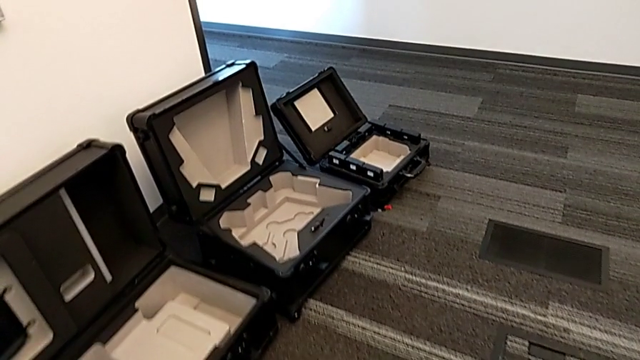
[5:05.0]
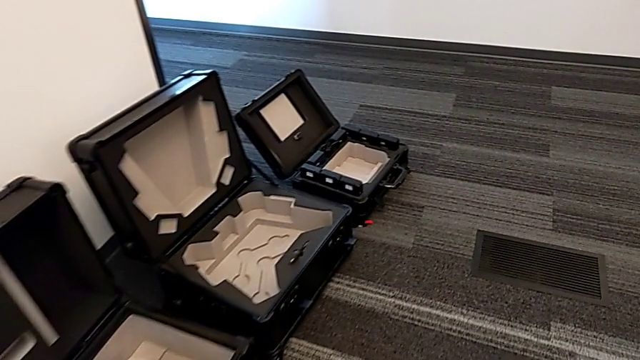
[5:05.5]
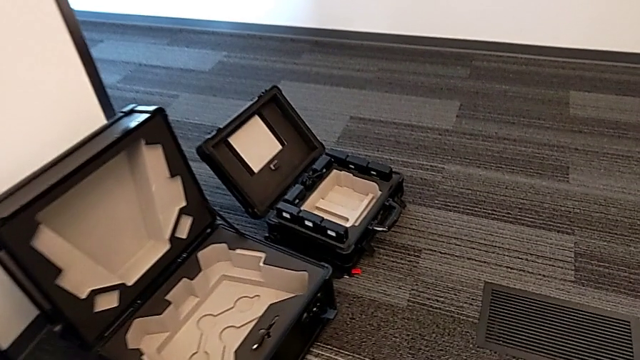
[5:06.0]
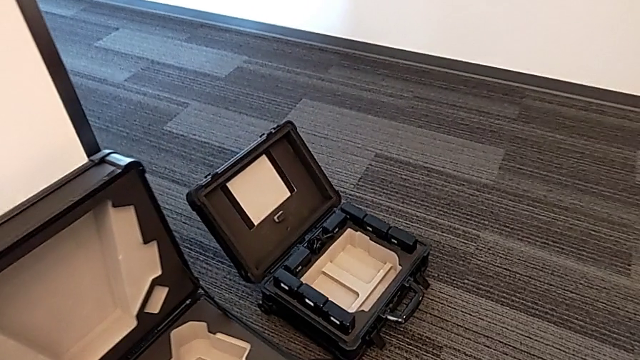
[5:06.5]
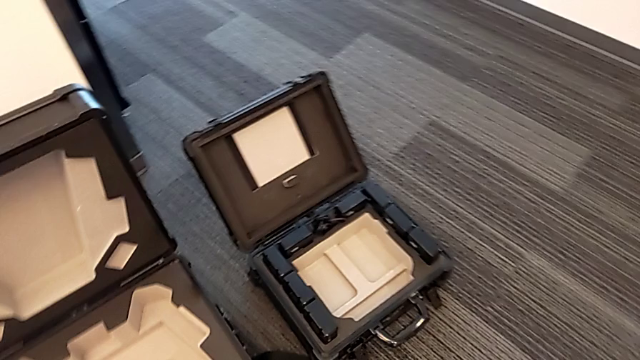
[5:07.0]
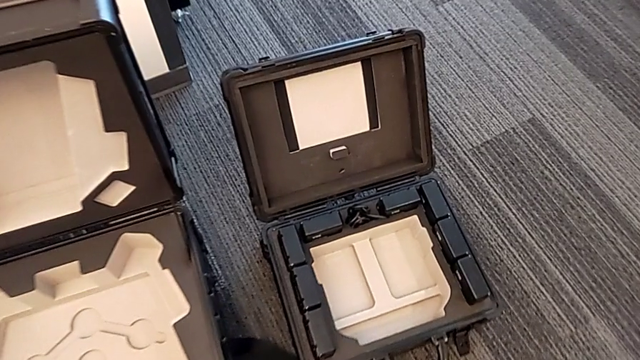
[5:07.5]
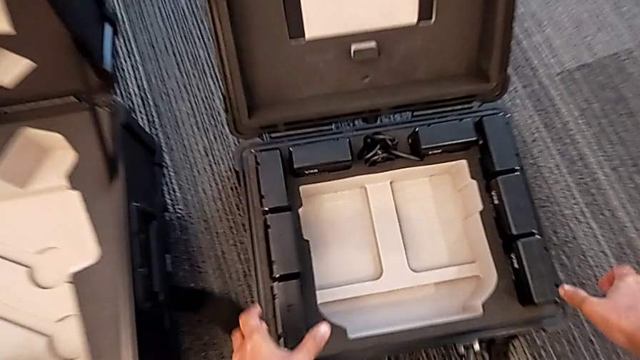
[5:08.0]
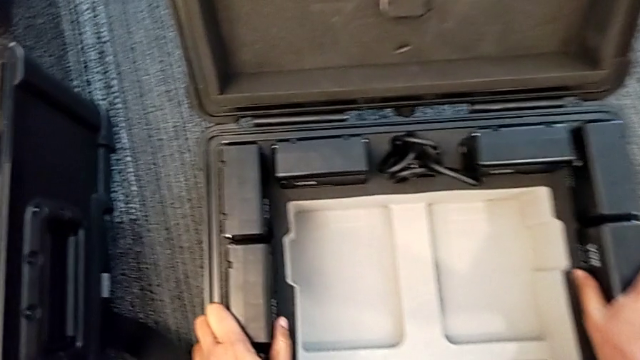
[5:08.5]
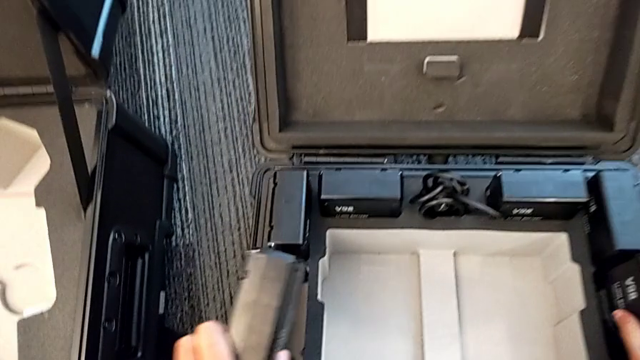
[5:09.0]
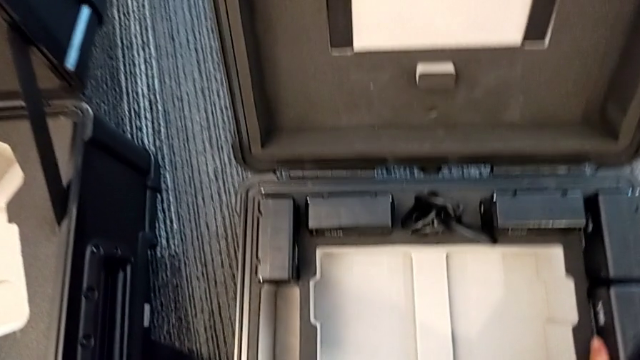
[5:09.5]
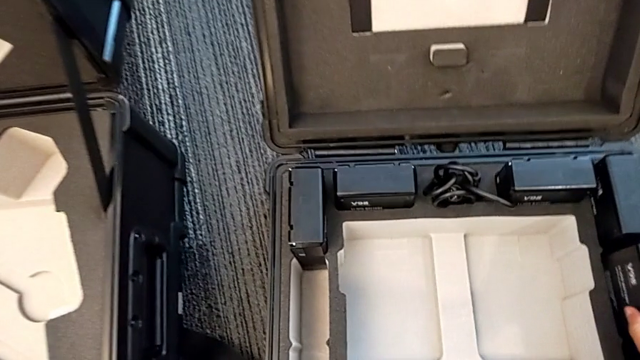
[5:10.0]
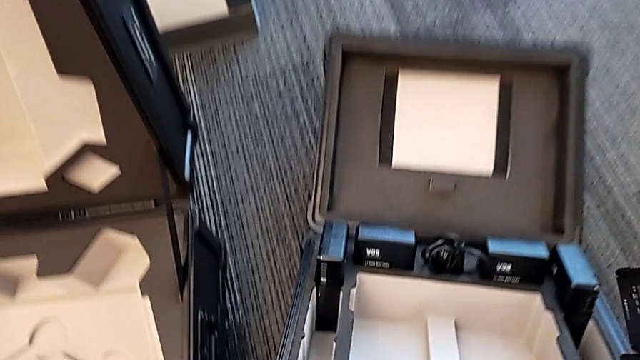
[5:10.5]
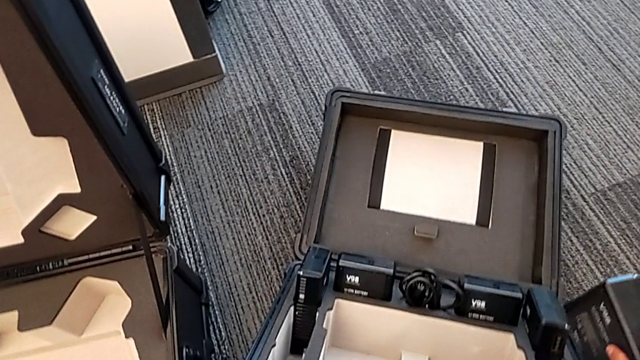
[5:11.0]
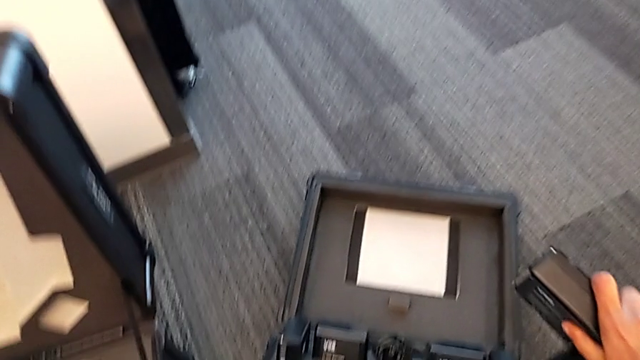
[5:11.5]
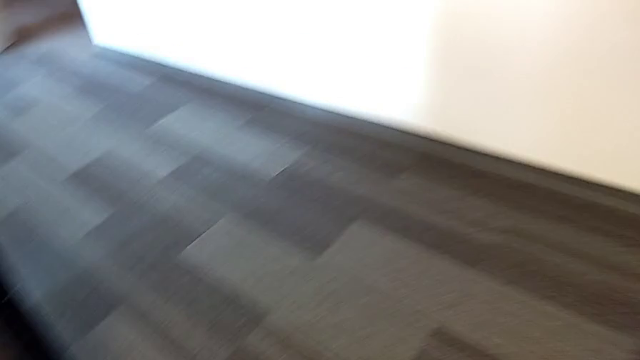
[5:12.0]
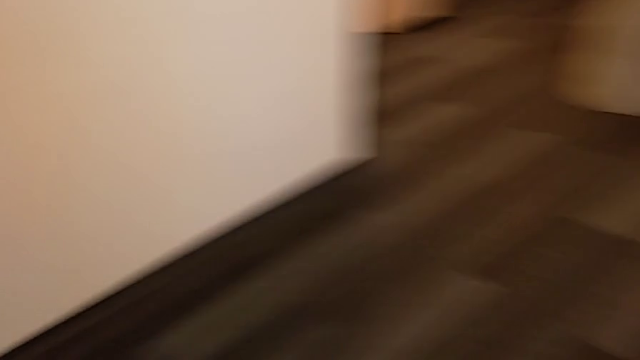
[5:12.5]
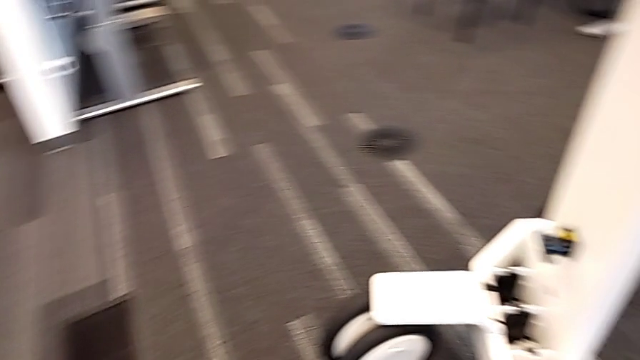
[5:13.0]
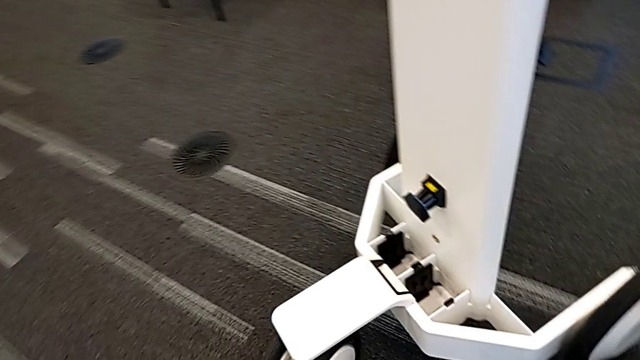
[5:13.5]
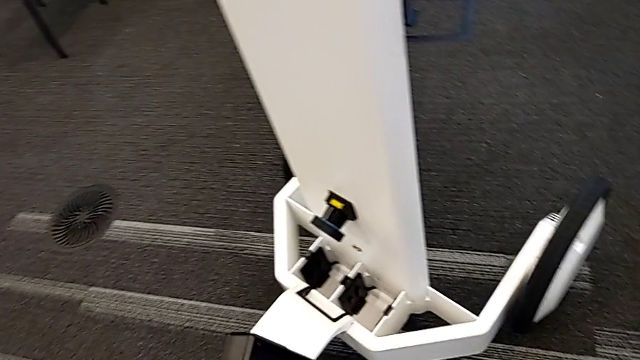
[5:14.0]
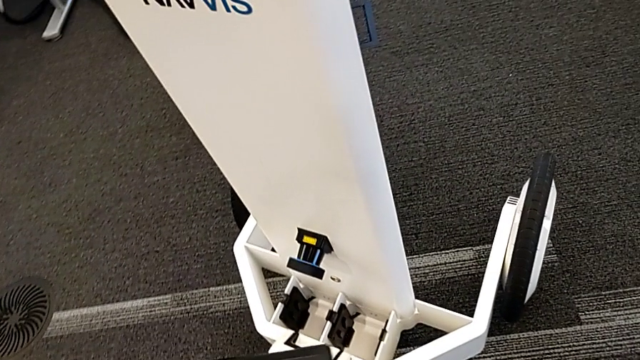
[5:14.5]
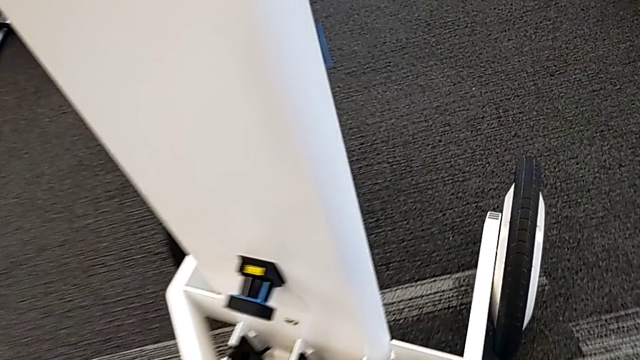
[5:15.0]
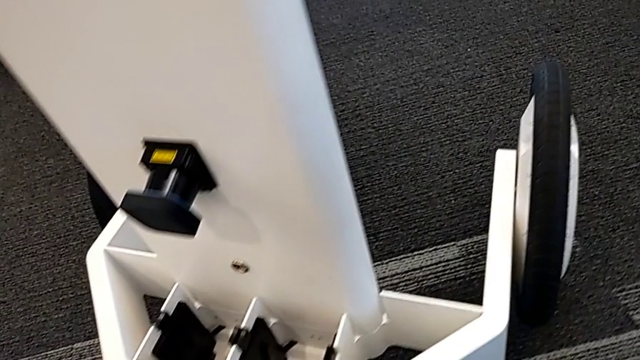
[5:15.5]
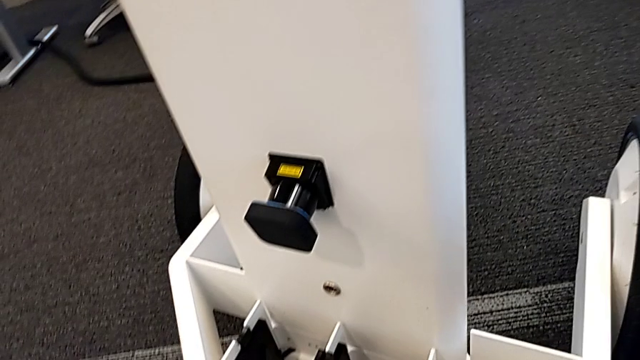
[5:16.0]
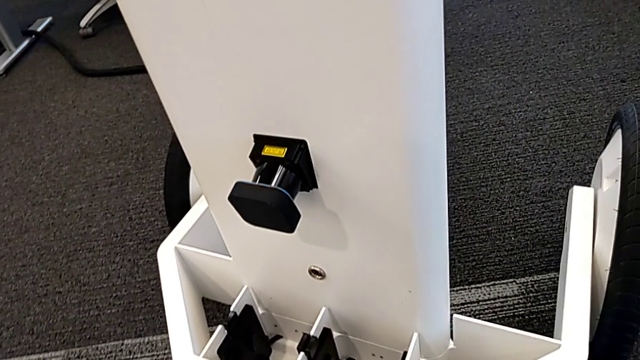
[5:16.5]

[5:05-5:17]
The camera wearer is putting the batteries in the device. They pull the battery and lift it.

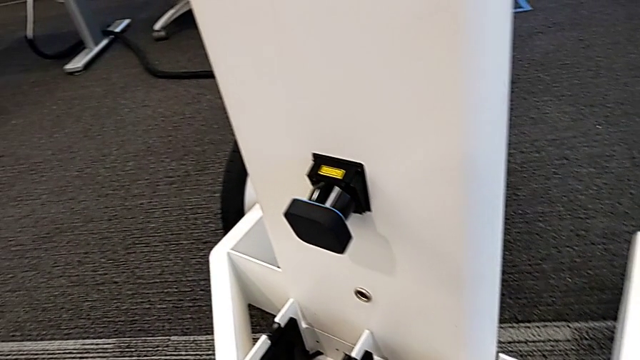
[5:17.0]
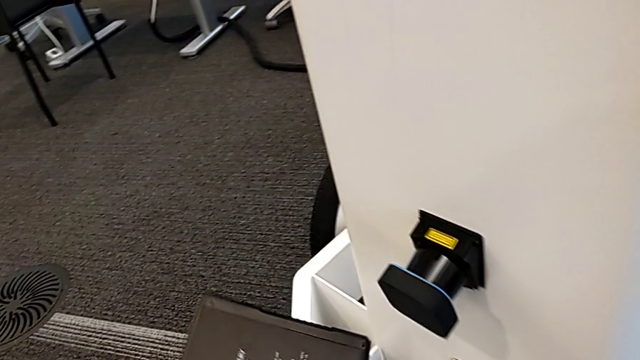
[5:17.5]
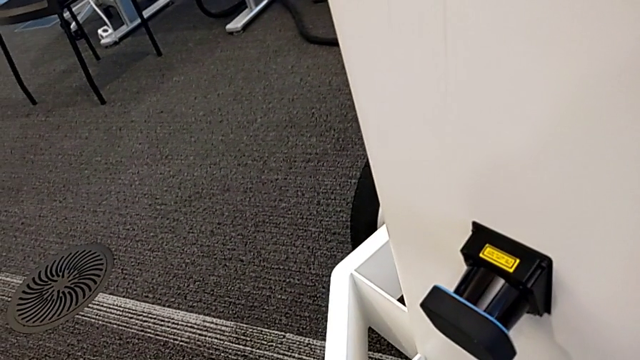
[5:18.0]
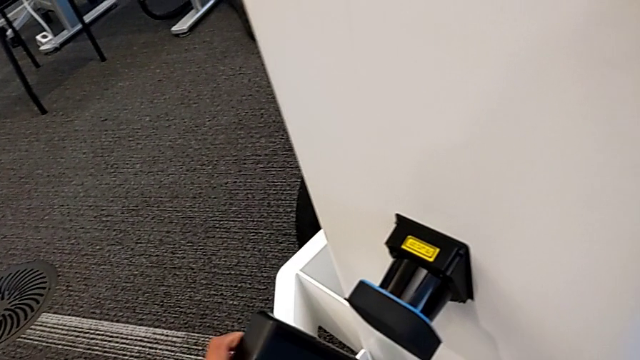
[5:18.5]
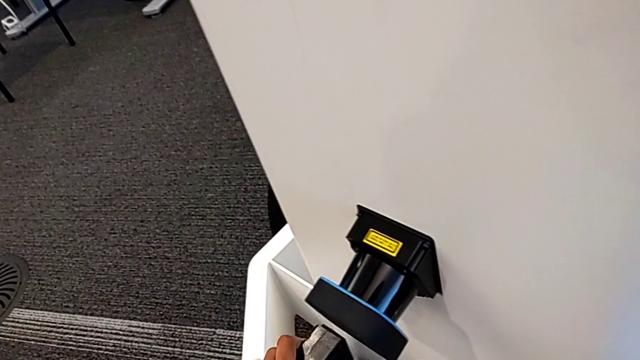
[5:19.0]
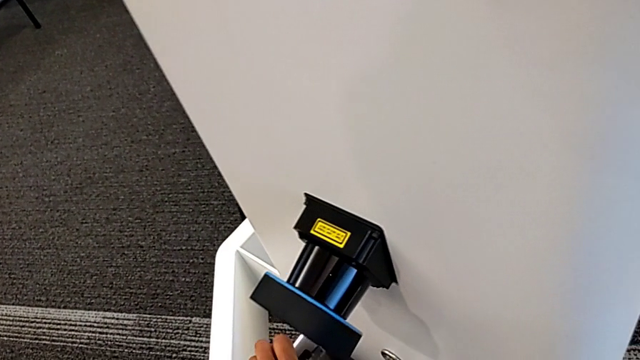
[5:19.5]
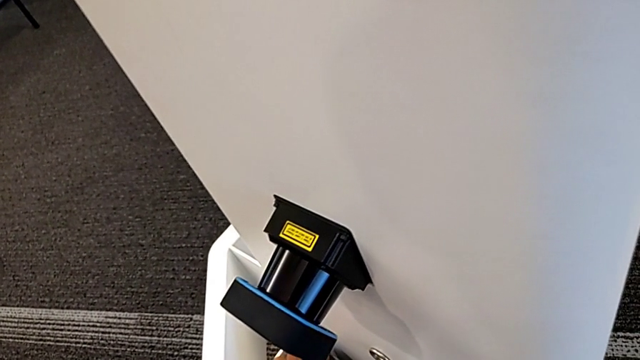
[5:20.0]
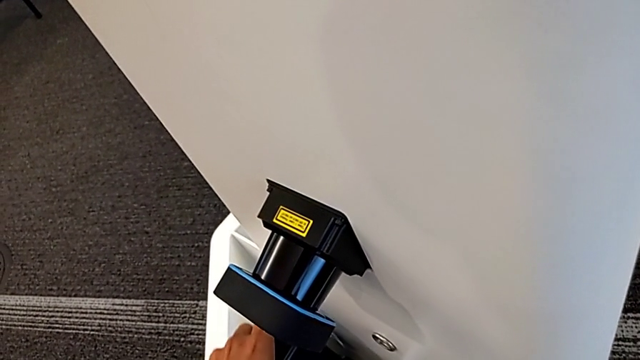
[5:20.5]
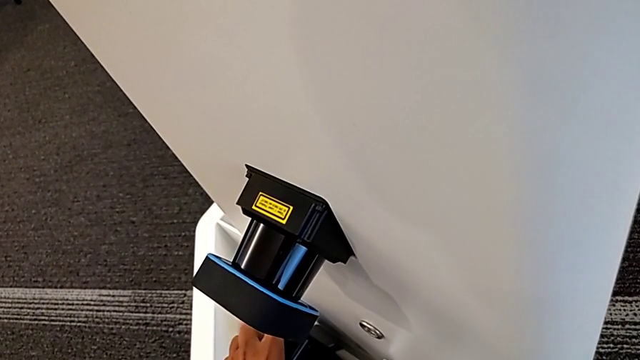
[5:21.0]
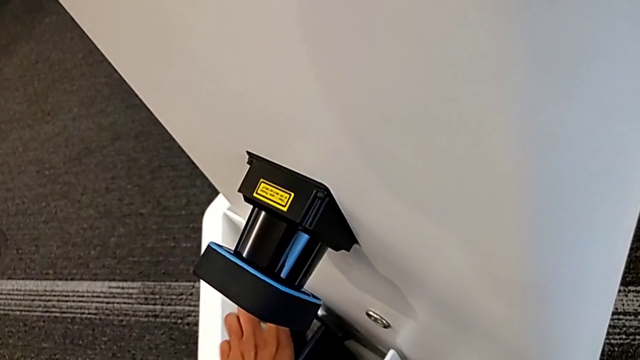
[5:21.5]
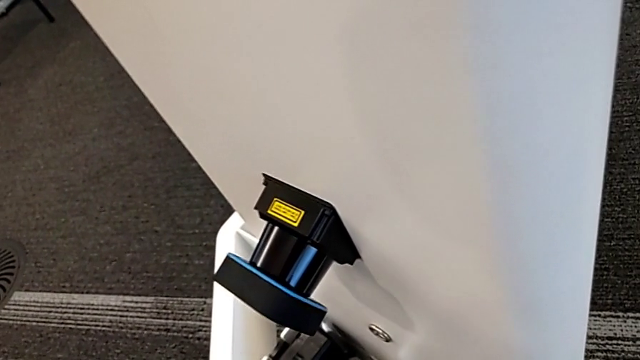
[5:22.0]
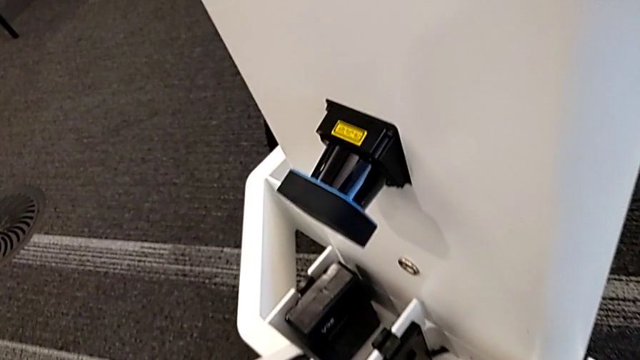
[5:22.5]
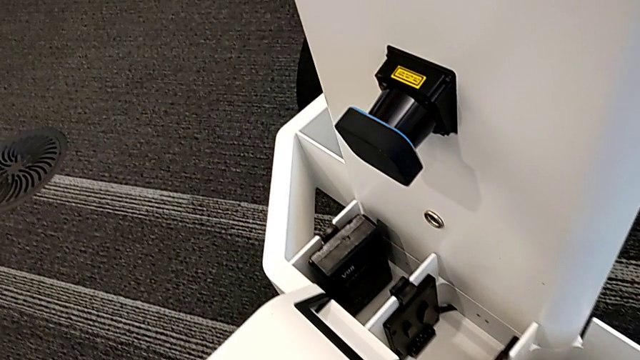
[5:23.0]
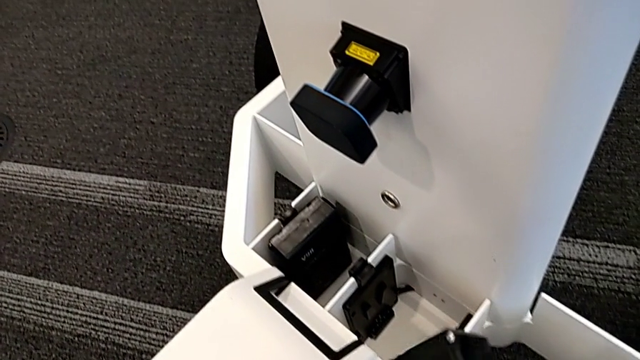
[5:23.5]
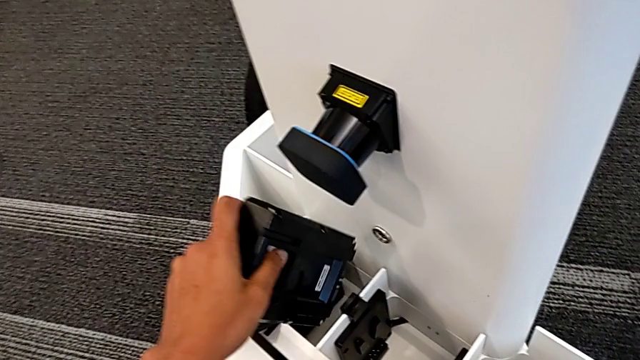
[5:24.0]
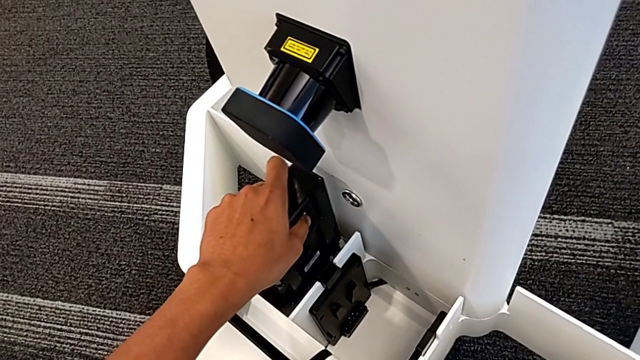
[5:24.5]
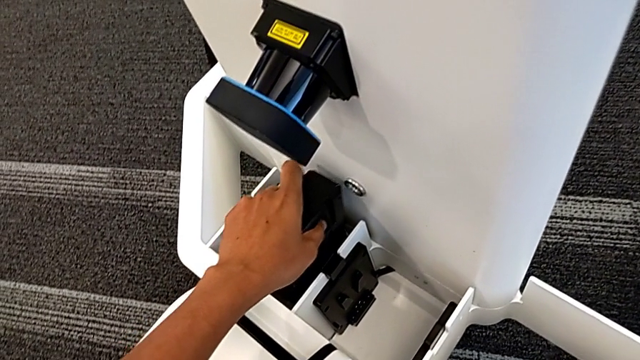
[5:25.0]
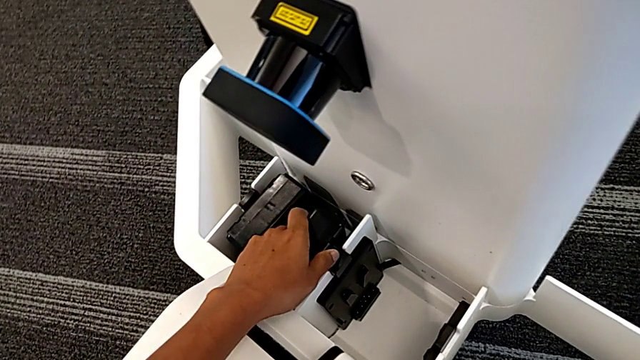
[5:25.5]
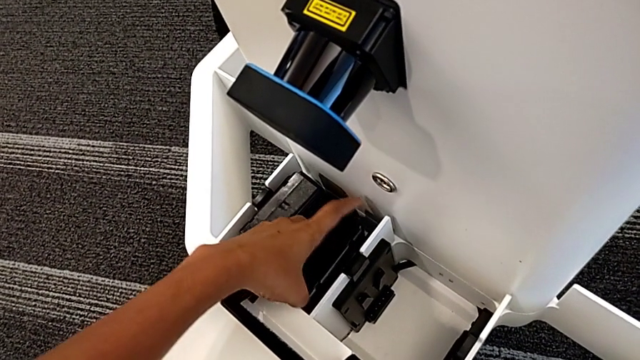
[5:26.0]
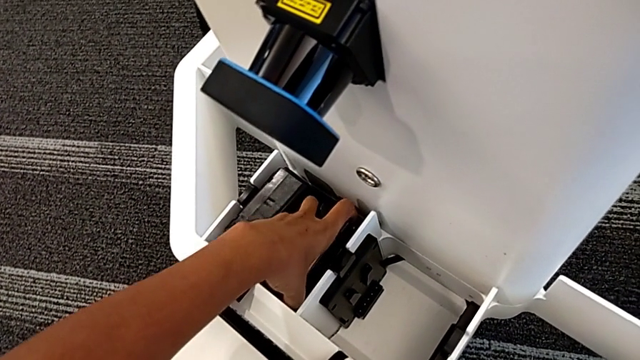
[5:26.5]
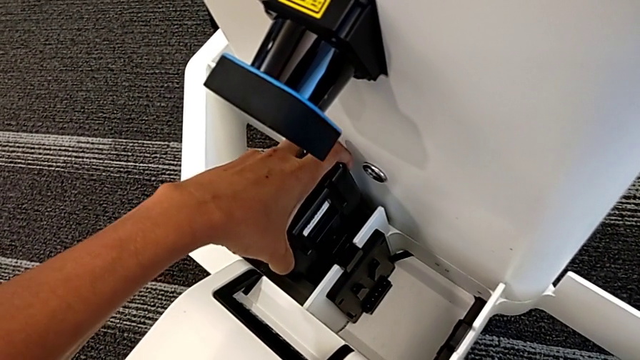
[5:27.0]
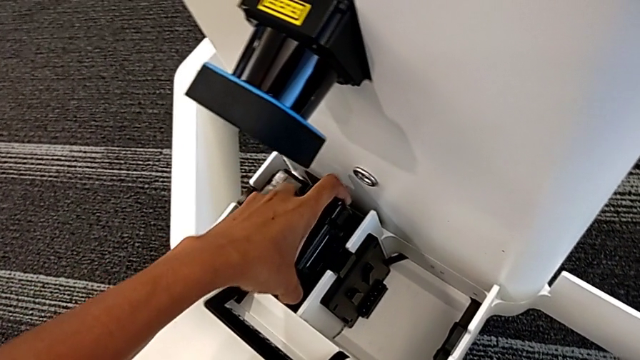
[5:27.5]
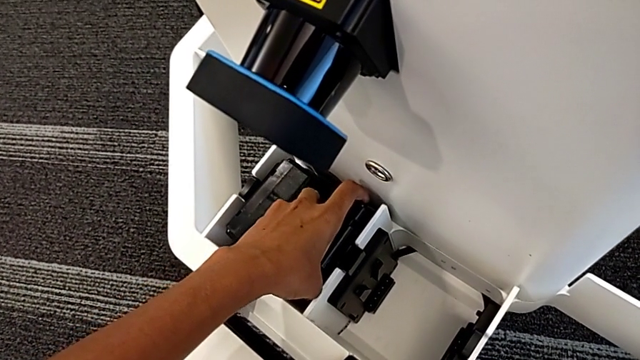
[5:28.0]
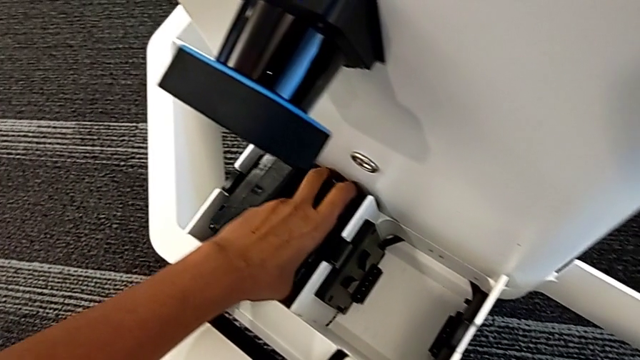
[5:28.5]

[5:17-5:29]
The camera wearer is putting the batteries in the device. They place the first battery, insert the first battery, place the second battery and wrongly insert the second battery, which doesn't fit in.
